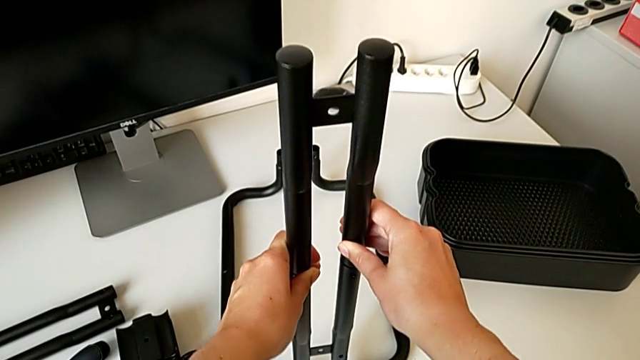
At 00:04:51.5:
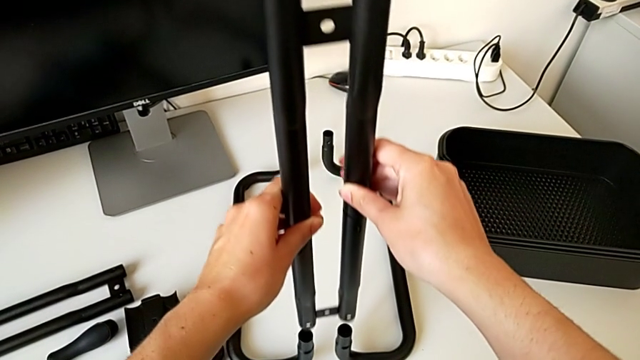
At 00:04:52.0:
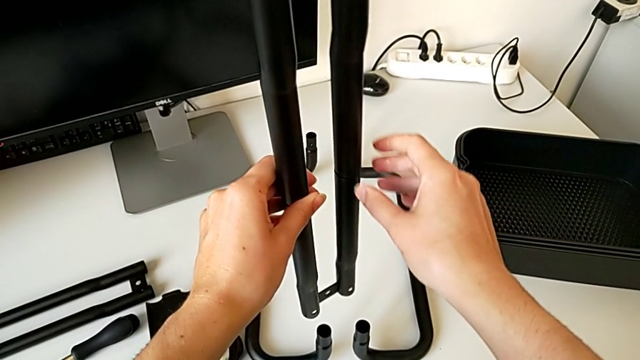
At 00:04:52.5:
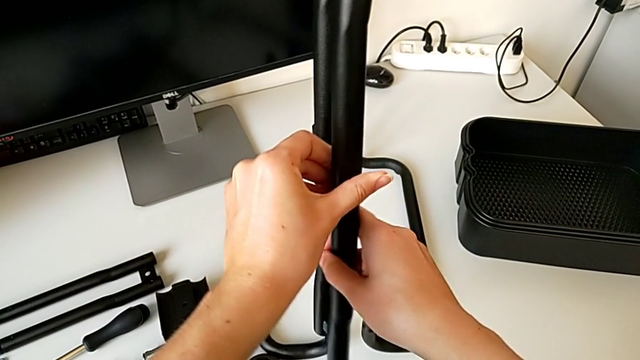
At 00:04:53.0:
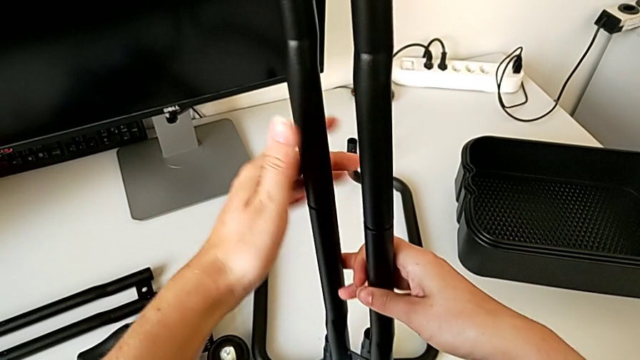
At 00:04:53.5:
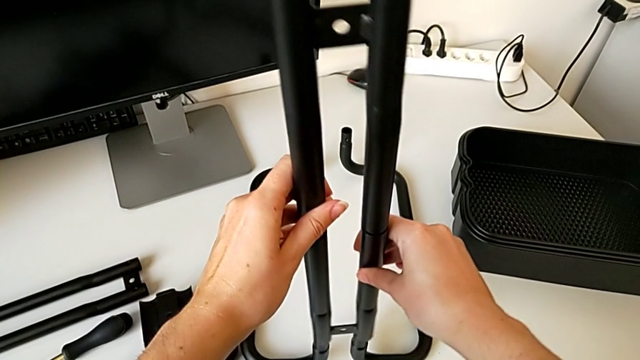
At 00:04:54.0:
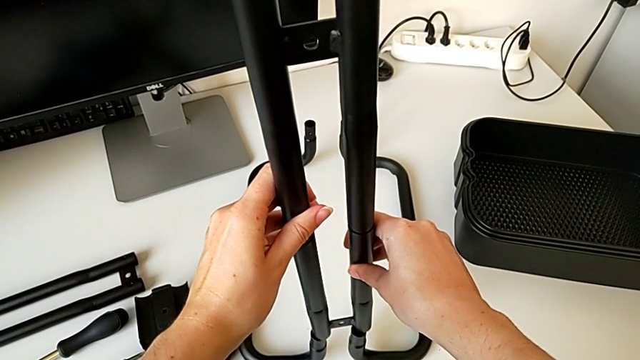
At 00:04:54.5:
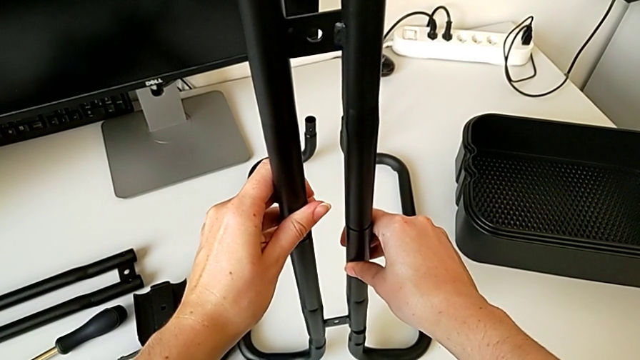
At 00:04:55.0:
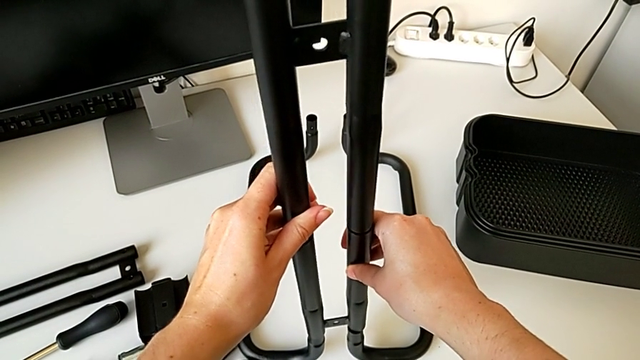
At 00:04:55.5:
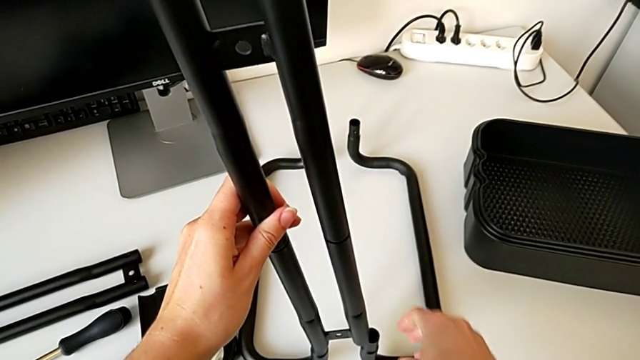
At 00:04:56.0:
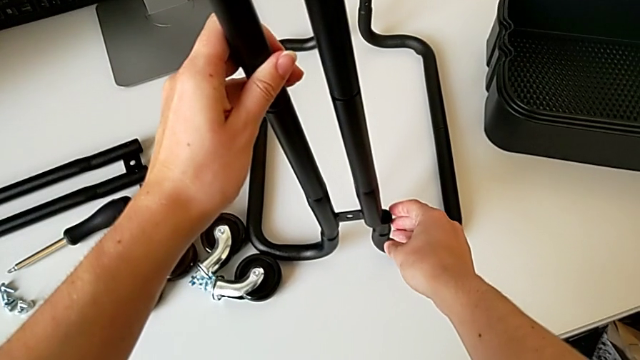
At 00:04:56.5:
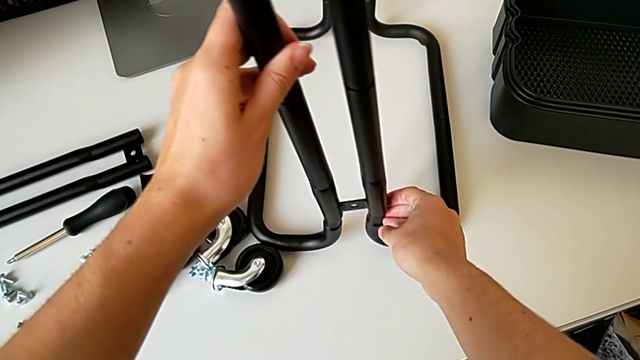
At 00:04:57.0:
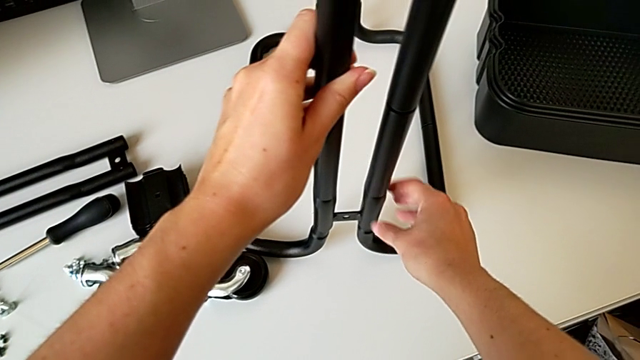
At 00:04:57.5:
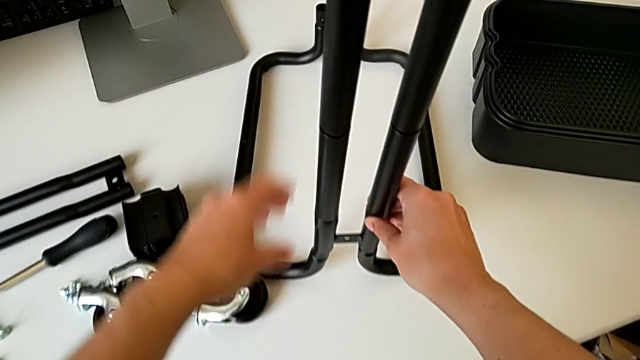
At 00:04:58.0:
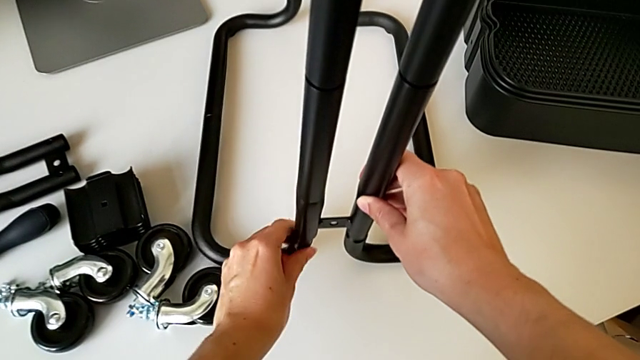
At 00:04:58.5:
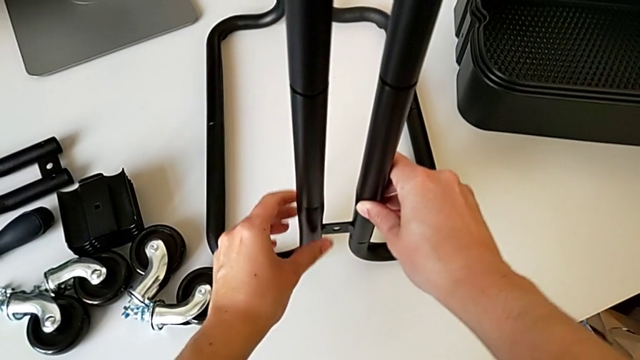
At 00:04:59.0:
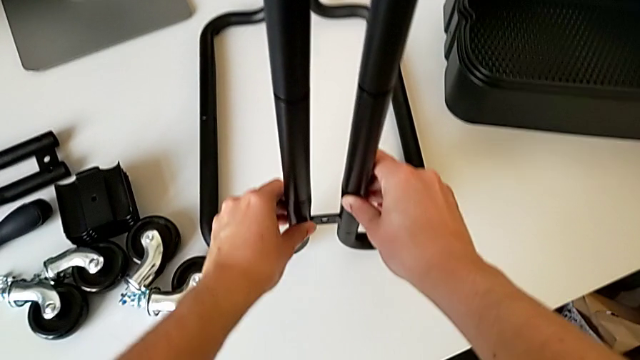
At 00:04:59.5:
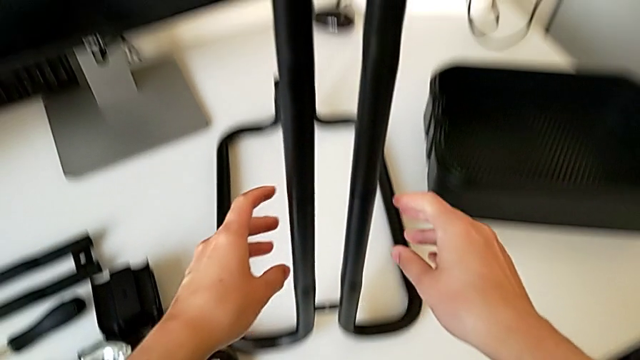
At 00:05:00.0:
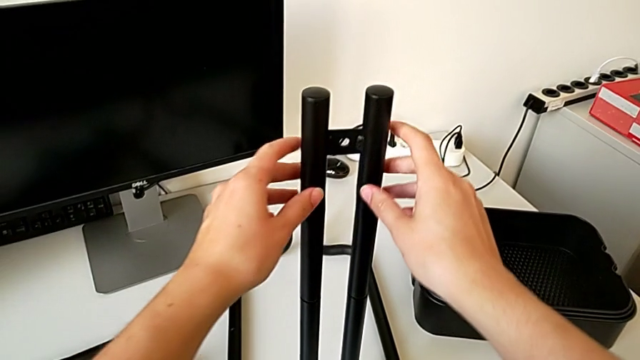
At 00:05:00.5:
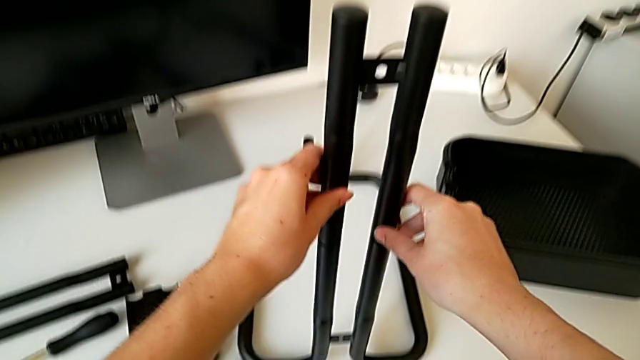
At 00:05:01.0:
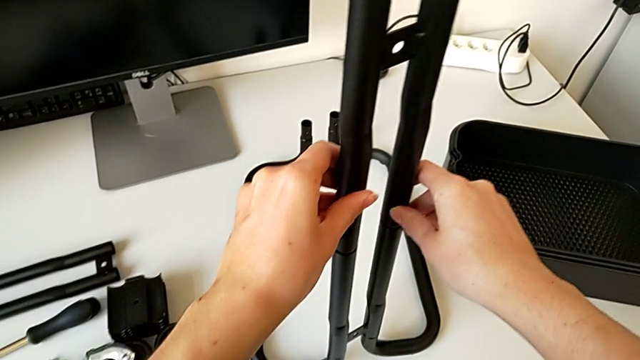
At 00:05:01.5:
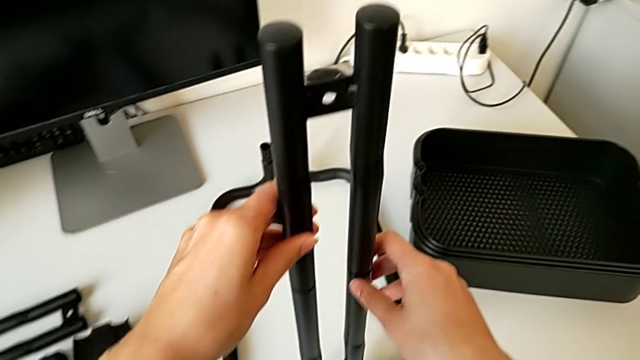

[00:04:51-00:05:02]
The camera wearer is assembling the frame. They disassemble the first leg, rotate it and insert it.

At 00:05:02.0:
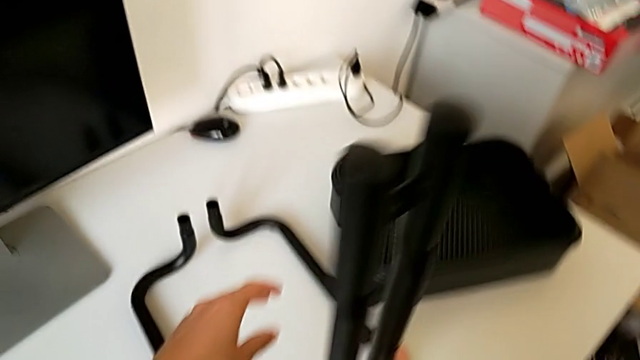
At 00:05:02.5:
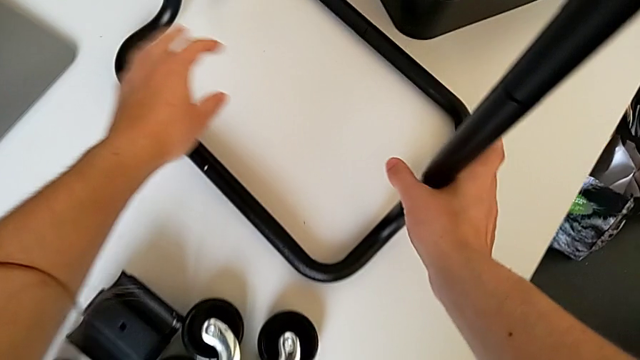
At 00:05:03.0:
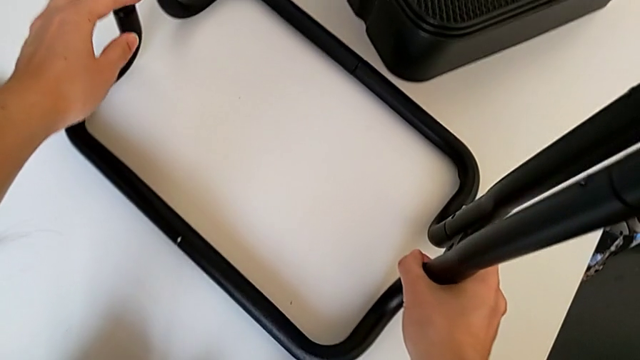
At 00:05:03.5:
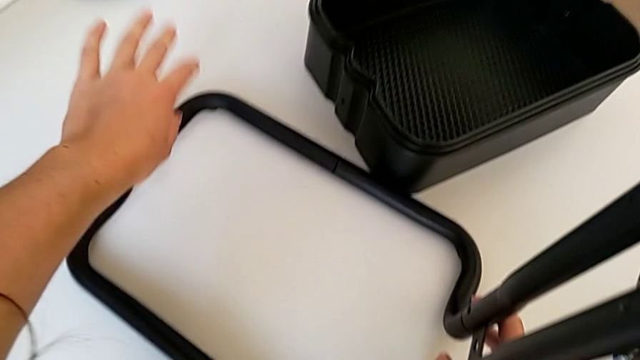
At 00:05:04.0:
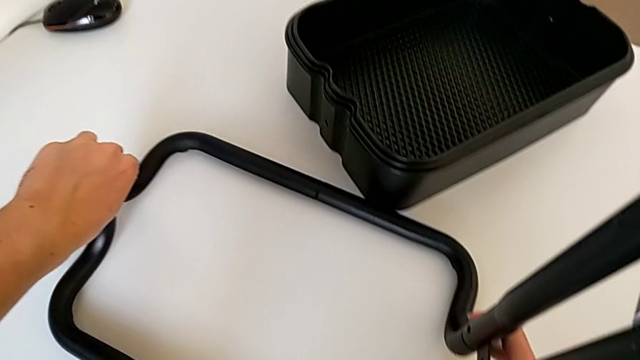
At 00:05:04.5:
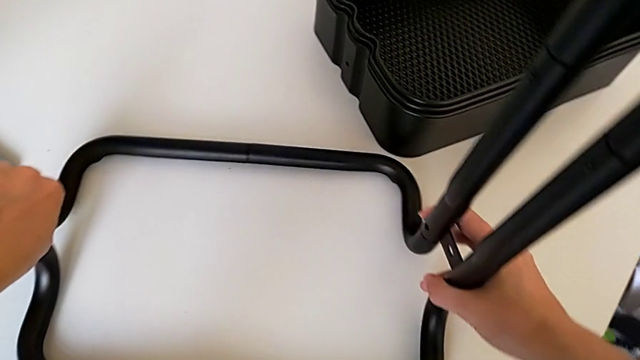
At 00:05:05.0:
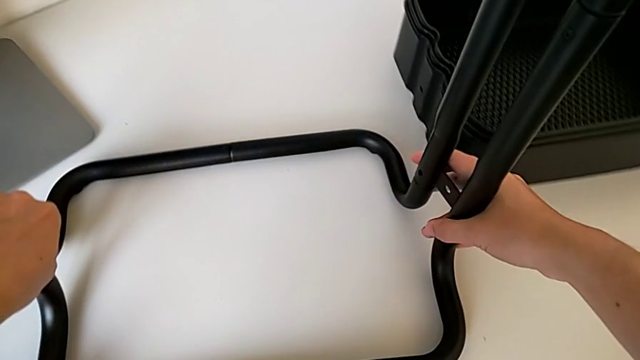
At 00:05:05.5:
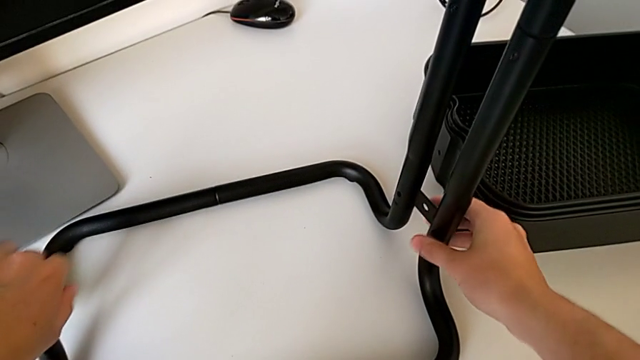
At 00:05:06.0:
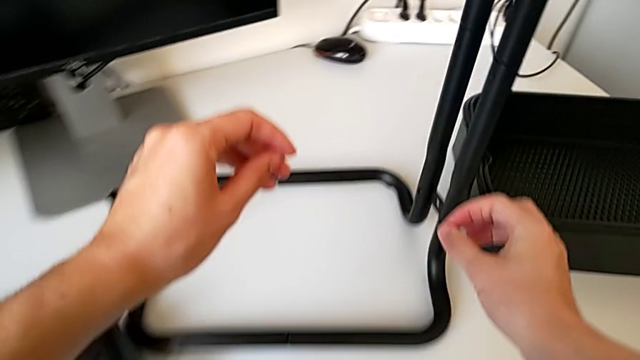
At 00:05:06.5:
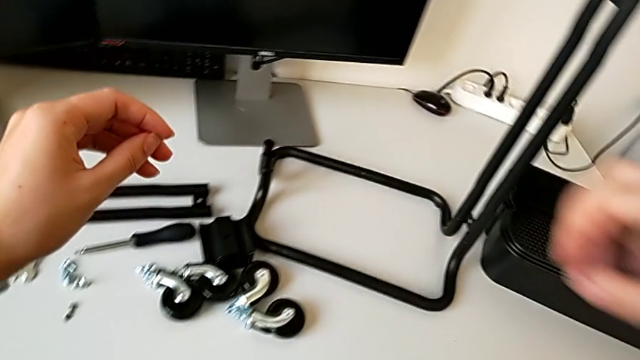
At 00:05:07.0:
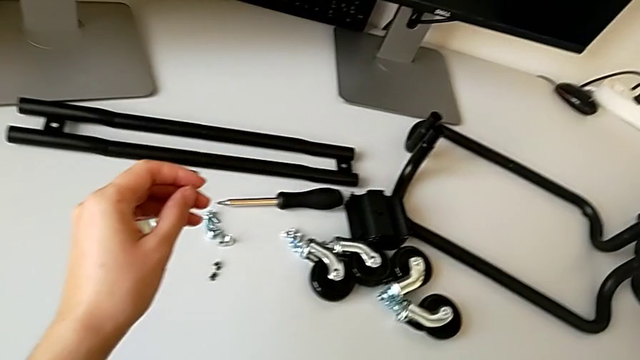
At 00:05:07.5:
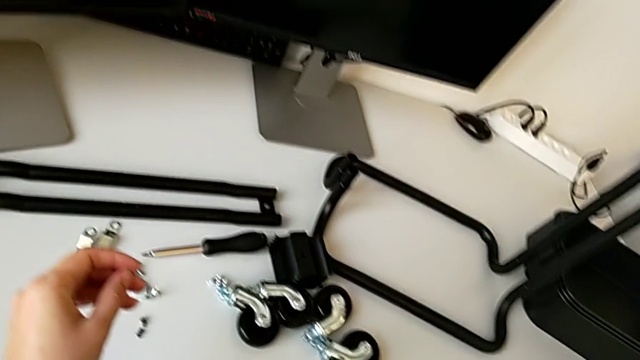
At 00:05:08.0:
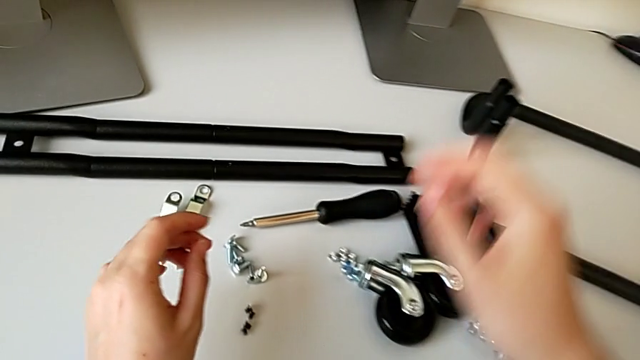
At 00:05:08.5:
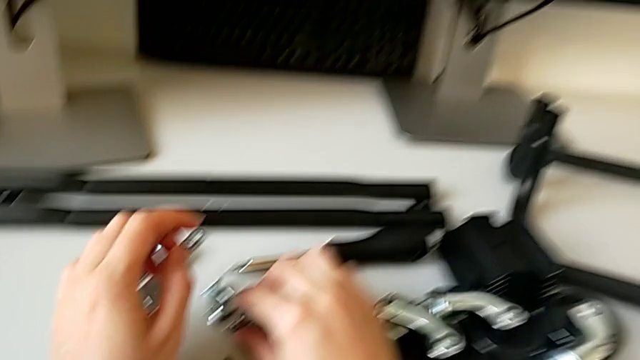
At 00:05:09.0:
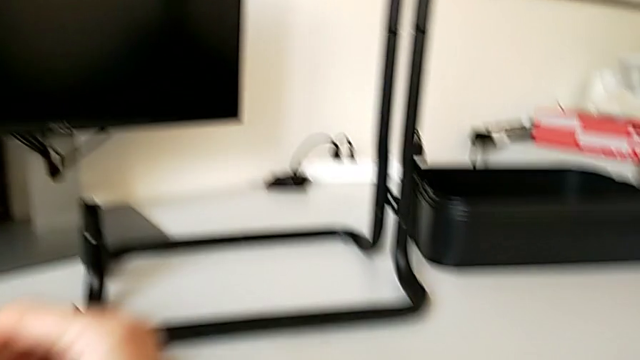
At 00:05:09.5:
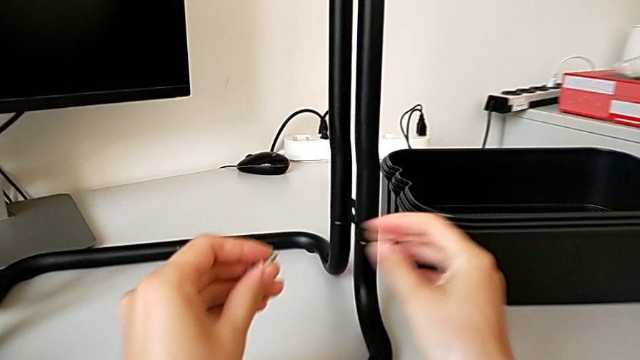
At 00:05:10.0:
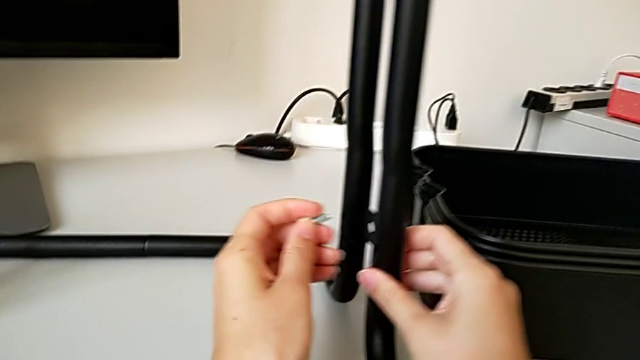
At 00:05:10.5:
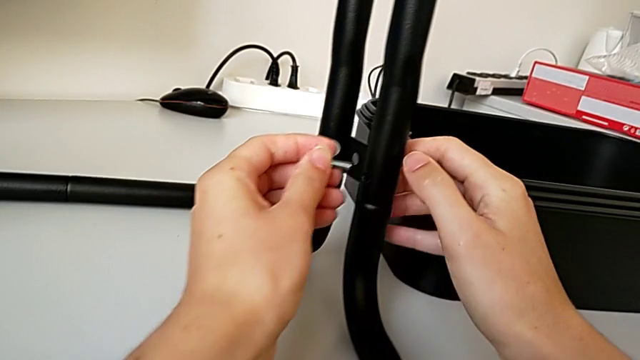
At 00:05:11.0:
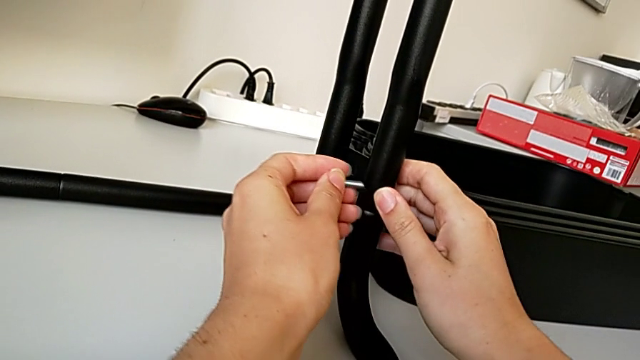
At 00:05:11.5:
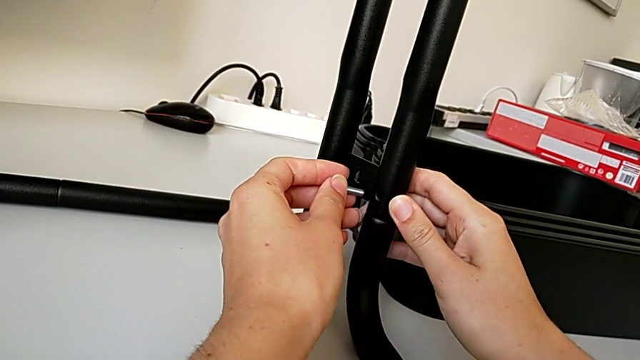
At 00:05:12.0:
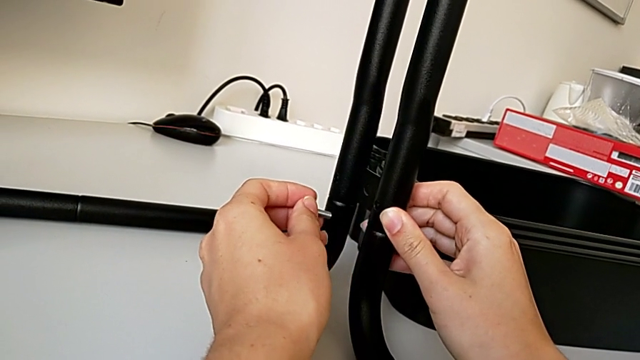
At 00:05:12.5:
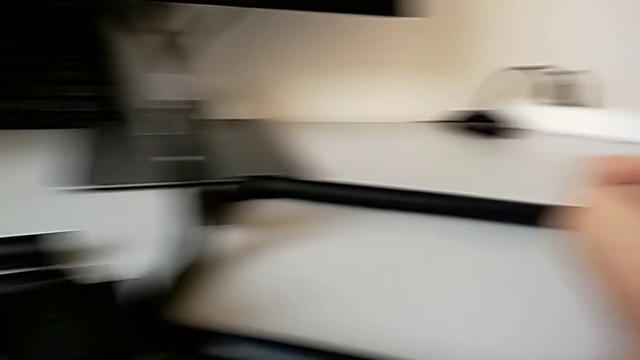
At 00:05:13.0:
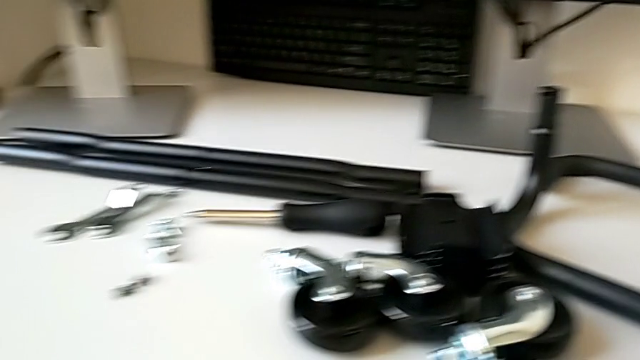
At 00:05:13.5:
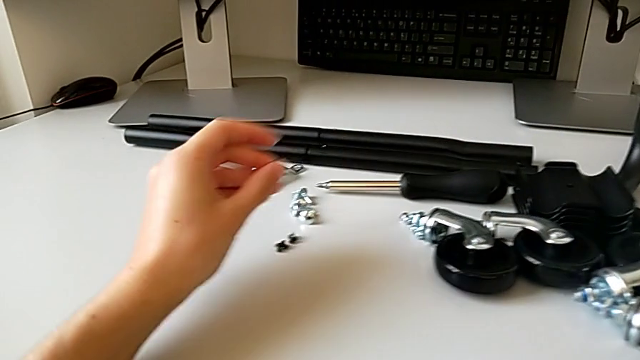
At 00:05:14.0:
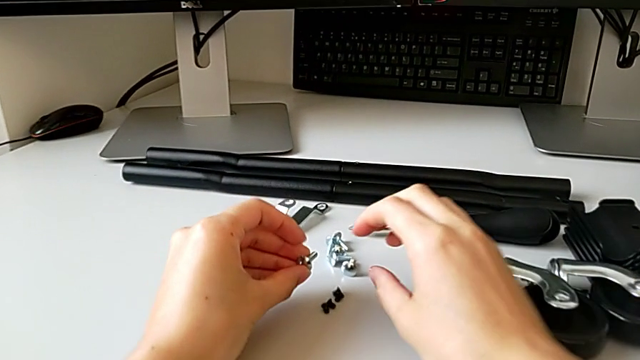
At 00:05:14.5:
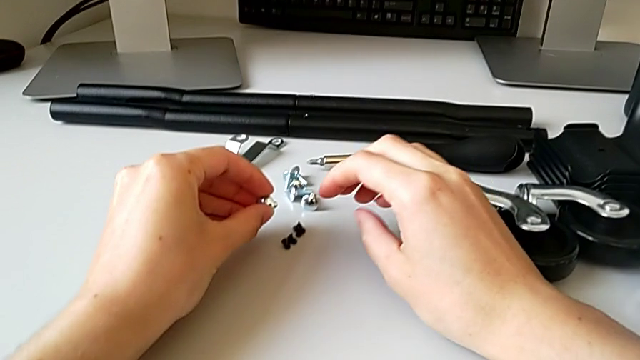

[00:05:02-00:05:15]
The camera wearer is assembling the frame. They grab the frame, rotate it and wrongly grab the screw twice.
